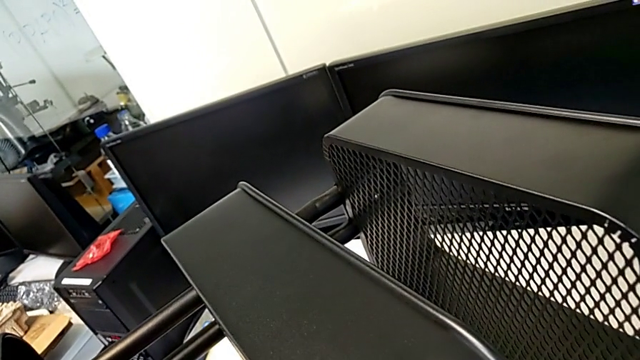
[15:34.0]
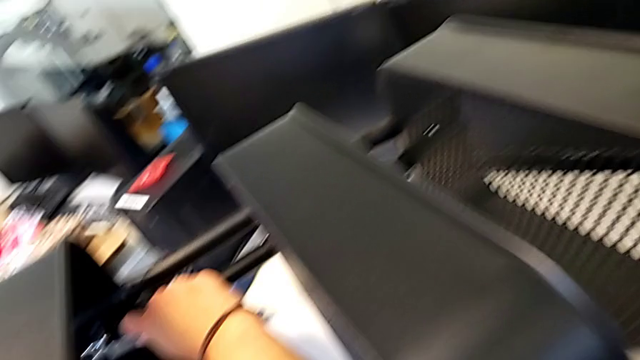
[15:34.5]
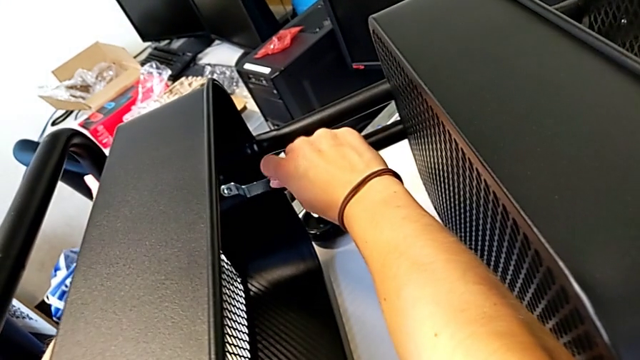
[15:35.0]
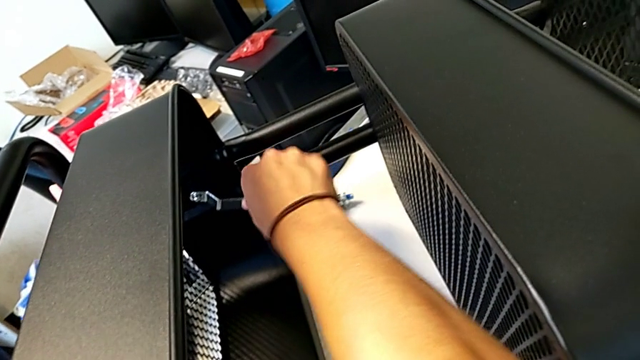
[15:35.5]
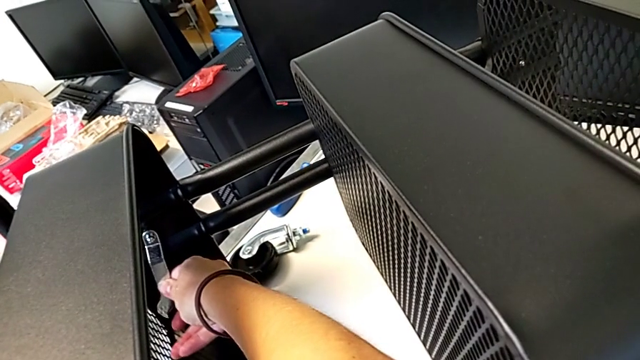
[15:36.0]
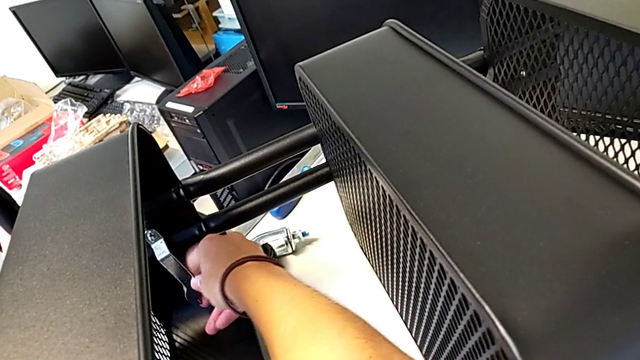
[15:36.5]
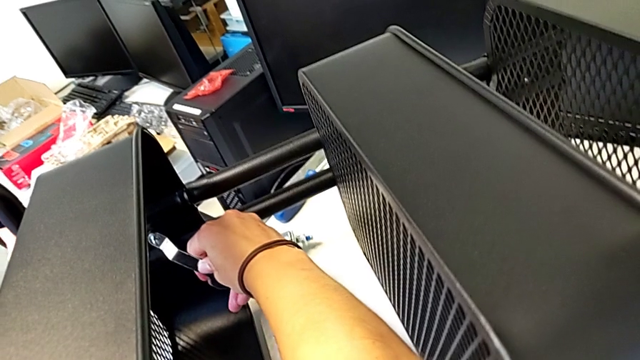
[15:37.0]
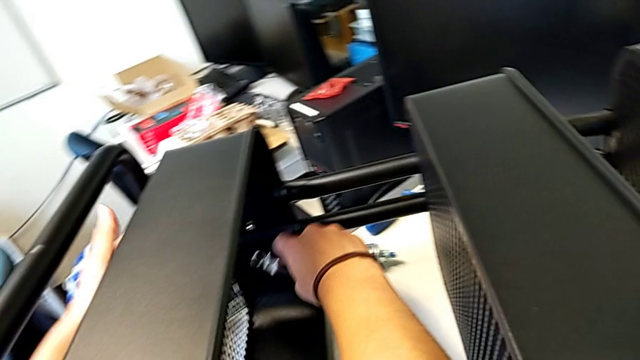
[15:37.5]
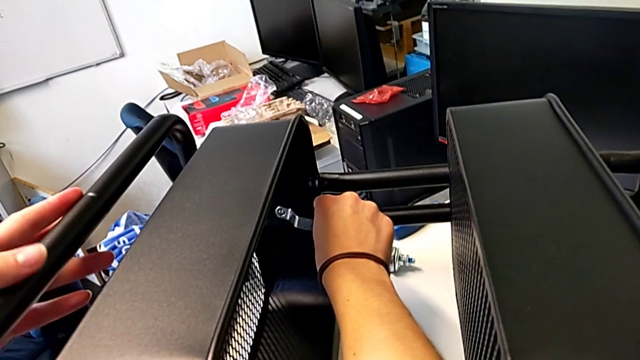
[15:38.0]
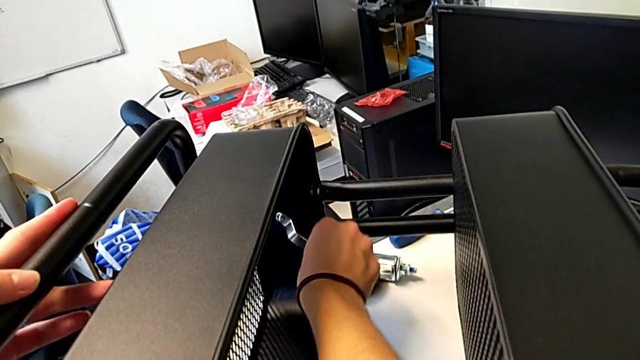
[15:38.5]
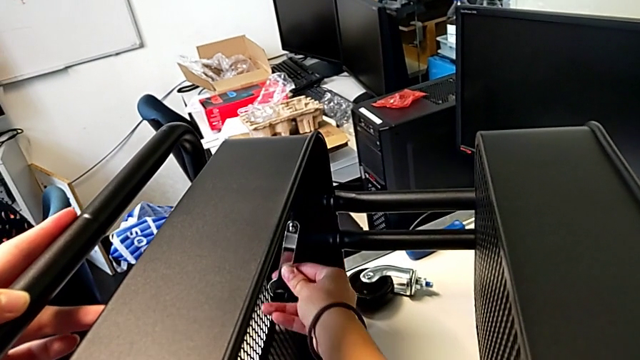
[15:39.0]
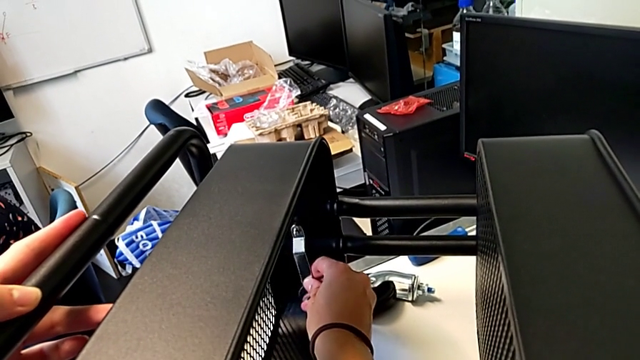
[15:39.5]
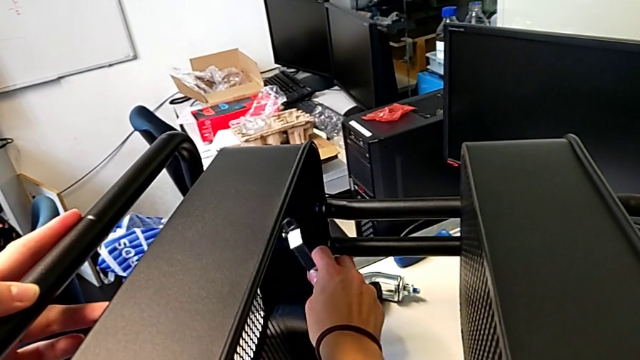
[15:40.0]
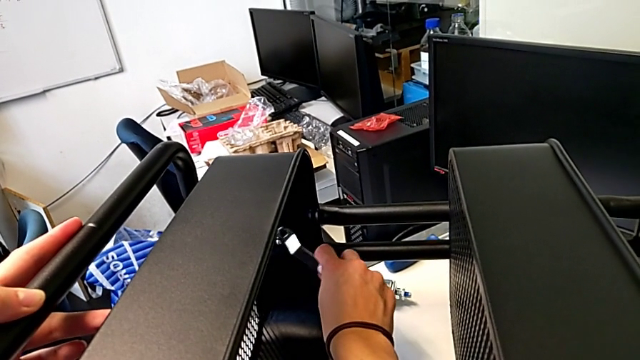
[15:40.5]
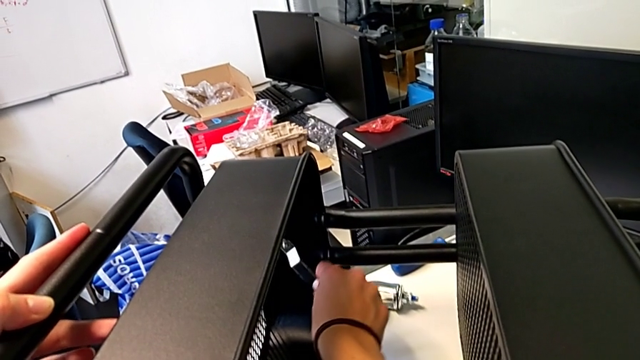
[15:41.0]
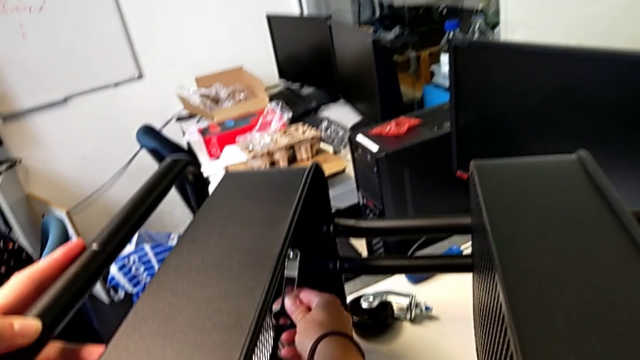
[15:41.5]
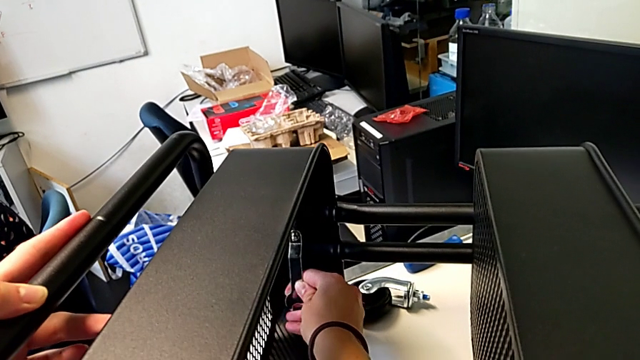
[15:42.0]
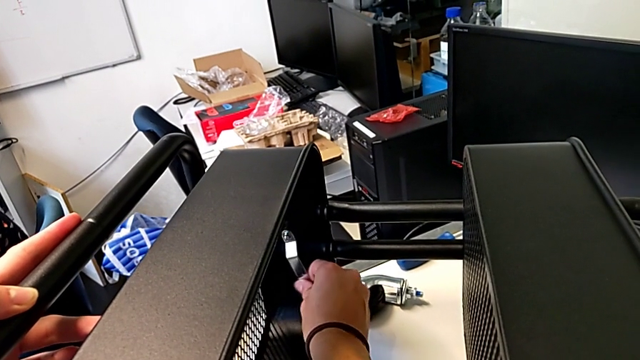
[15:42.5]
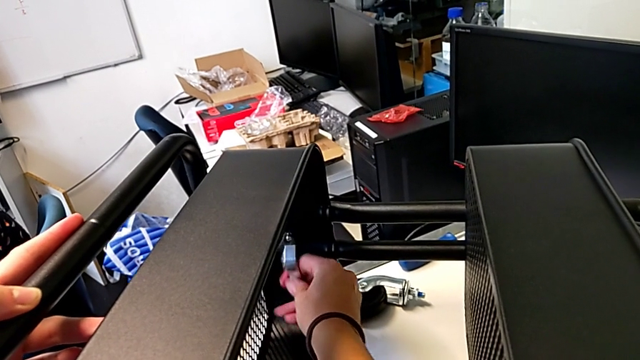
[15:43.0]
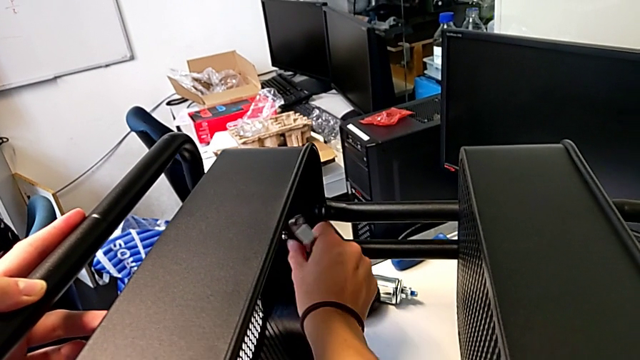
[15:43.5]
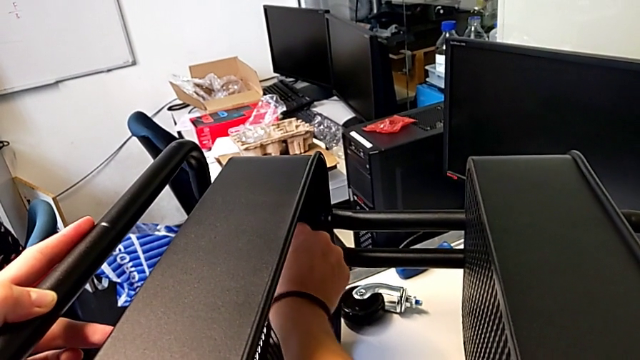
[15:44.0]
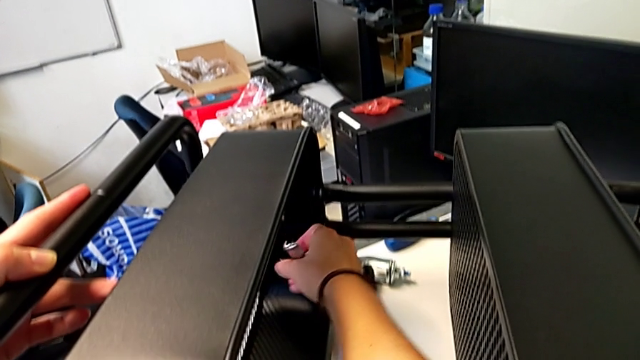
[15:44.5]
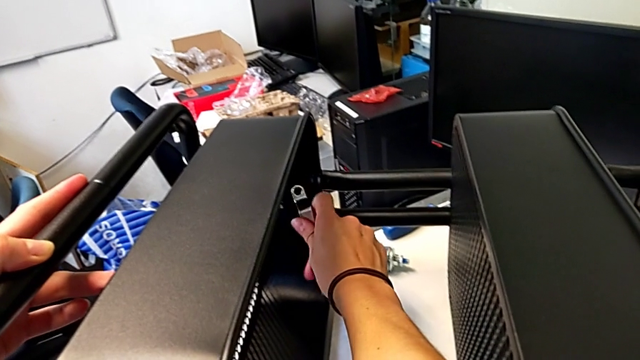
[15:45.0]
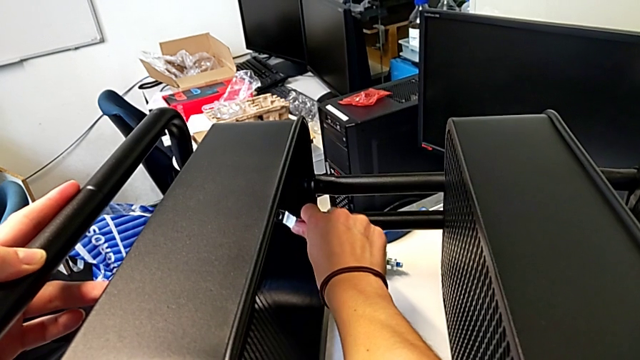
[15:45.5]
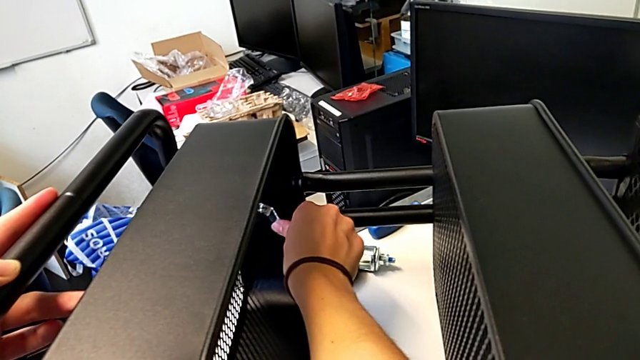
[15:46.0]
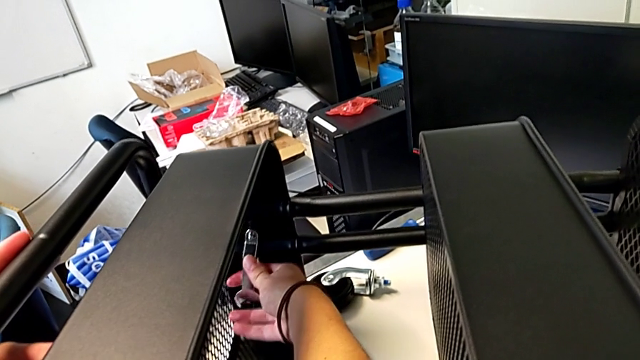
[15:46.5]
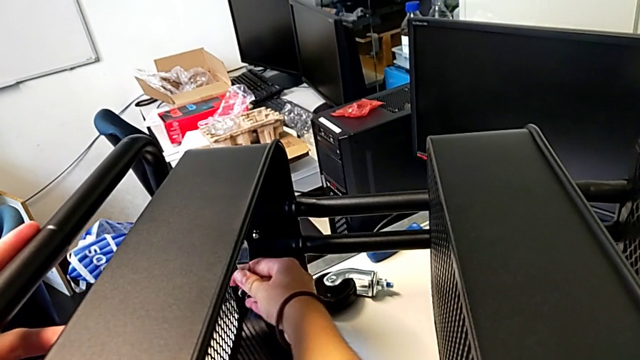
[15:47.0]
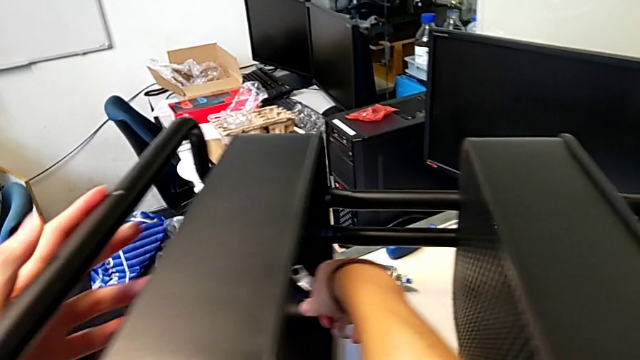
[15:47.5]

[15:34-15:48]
The camera wearer is screwing the first hexagon cap nut onto the brackets. They keep screwing the hexagon cap nut.

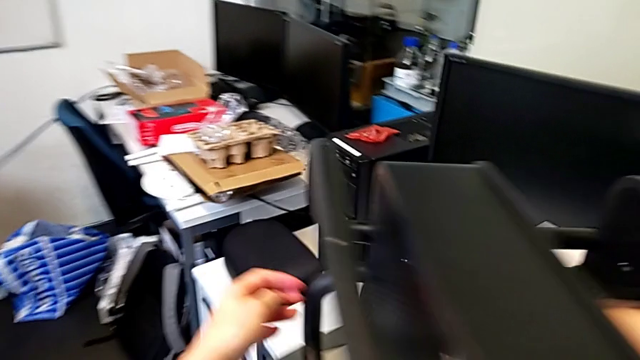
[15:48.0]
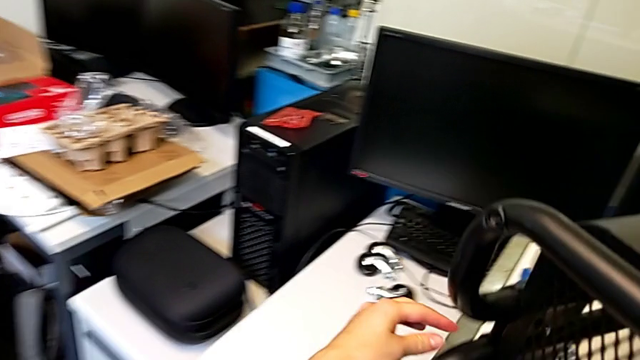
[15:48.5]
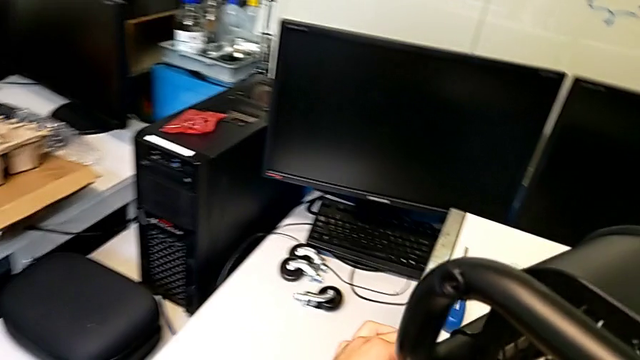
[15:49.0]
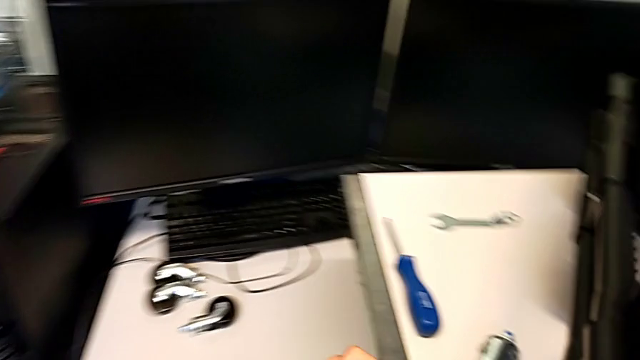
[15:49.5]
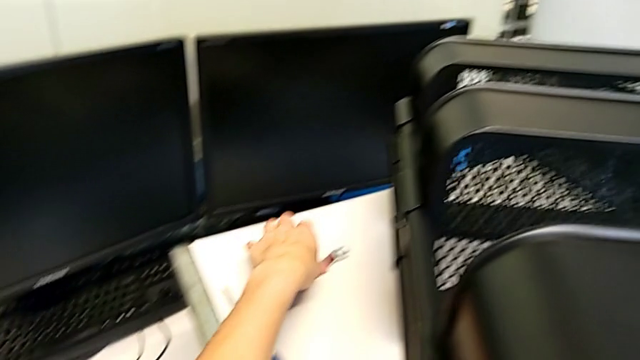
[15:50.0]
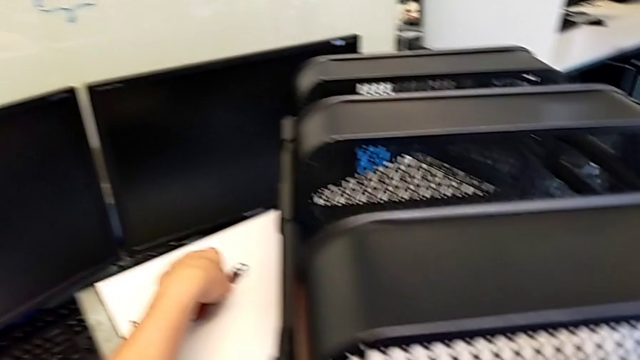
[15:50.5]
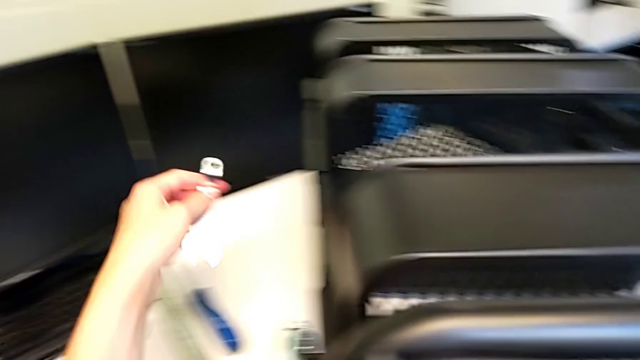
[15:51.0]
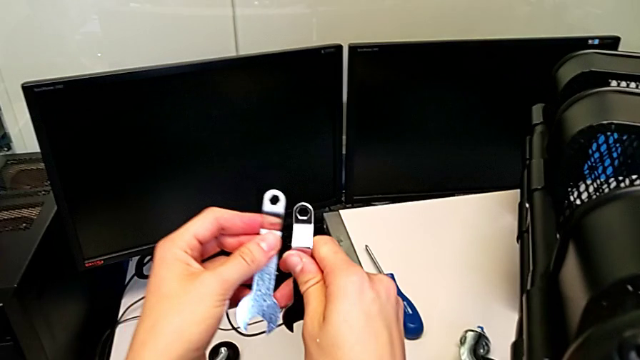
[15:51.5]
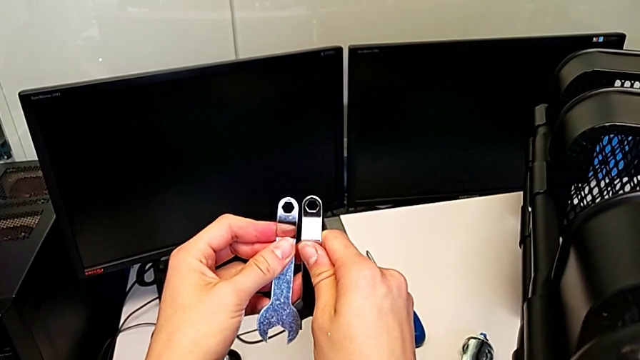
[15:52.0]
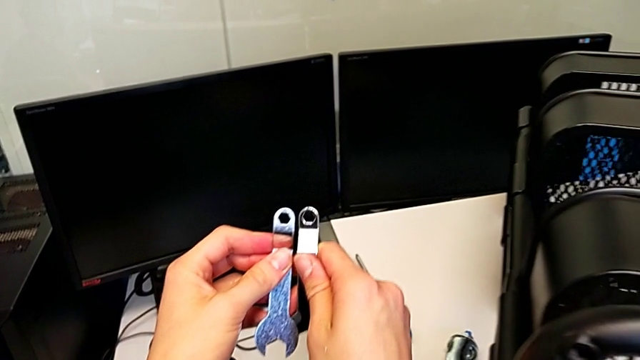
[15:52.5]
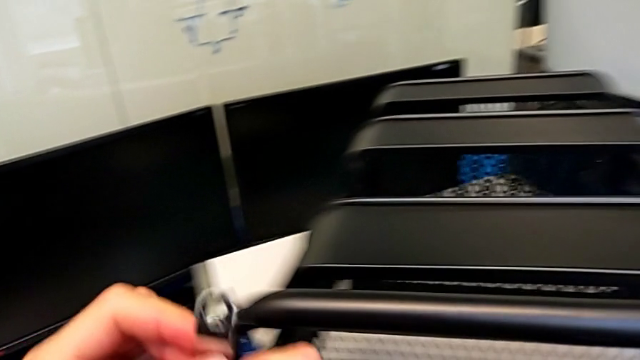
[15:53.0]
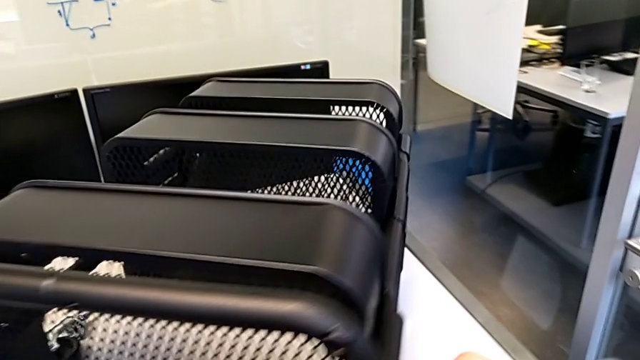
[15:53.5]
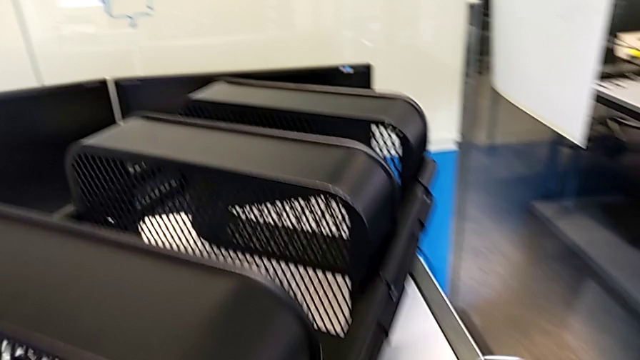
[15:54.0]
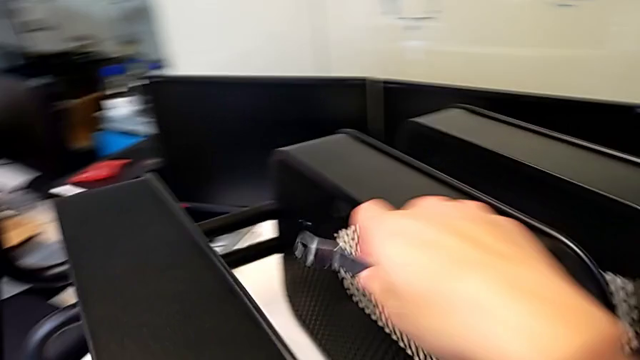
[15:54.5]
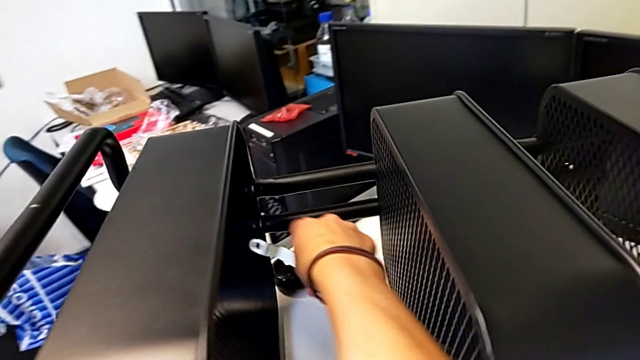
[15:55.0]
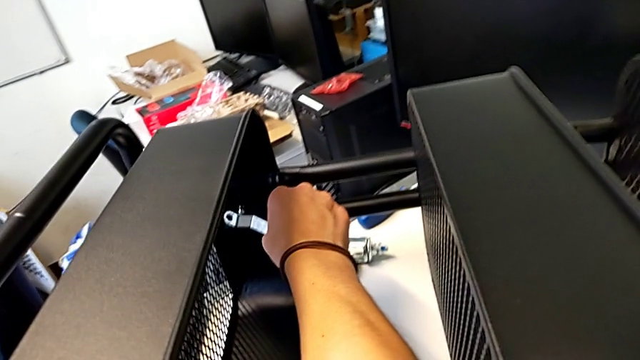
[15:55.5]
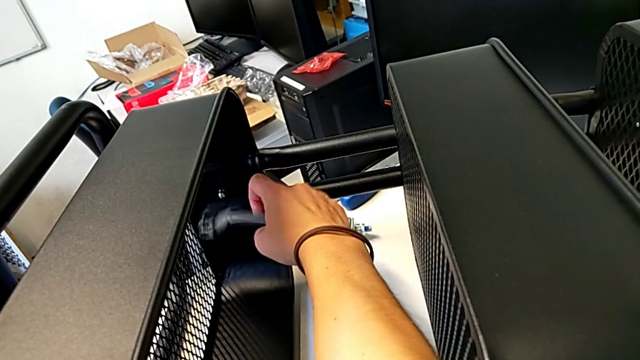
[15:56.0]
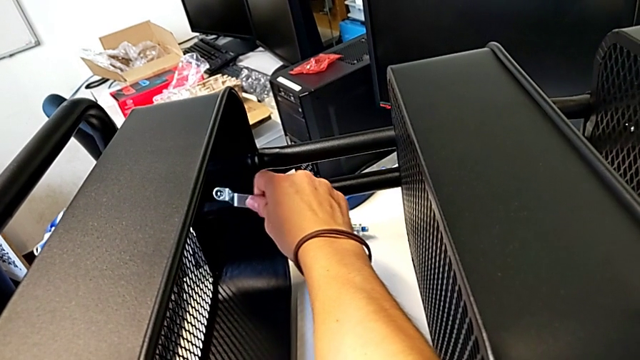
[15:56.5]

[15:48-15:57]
The camera wearer is screwing the first hexagon cap nut onto the brackets. They grab the hexagonal wrench, lift it, rotate it and insert it.
